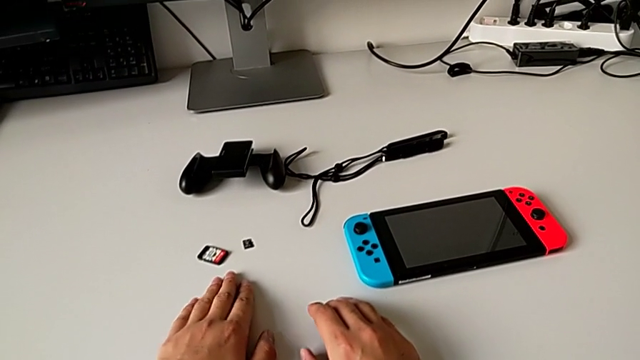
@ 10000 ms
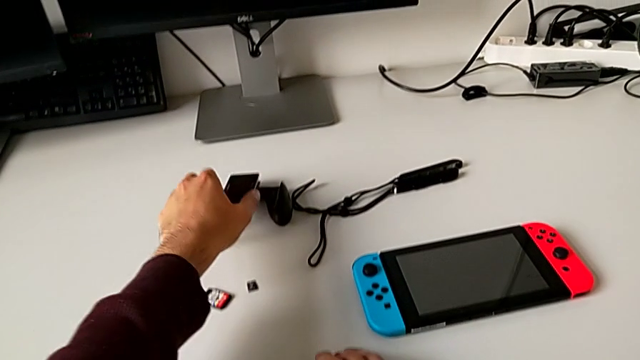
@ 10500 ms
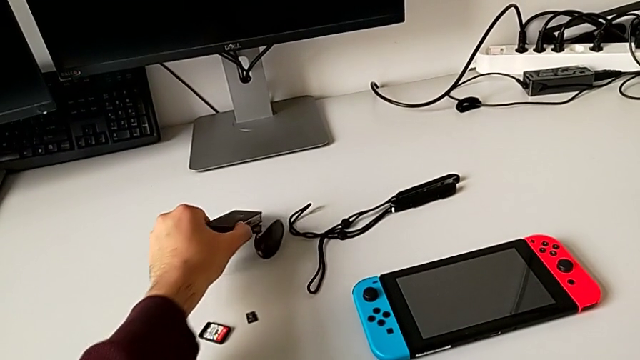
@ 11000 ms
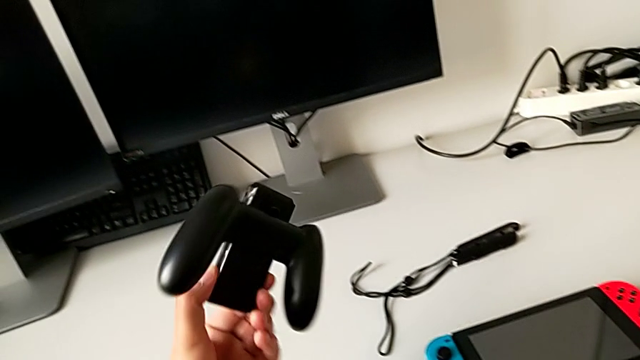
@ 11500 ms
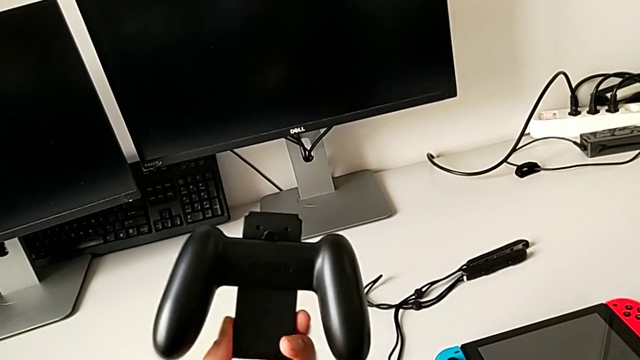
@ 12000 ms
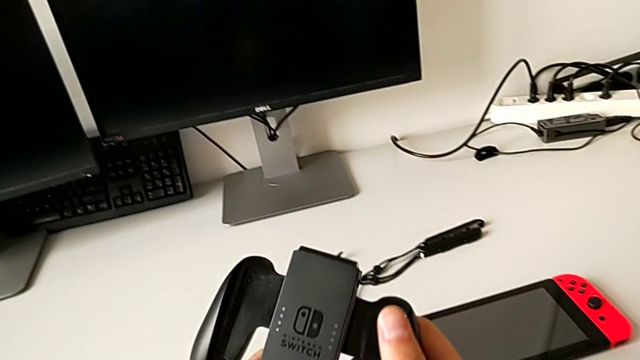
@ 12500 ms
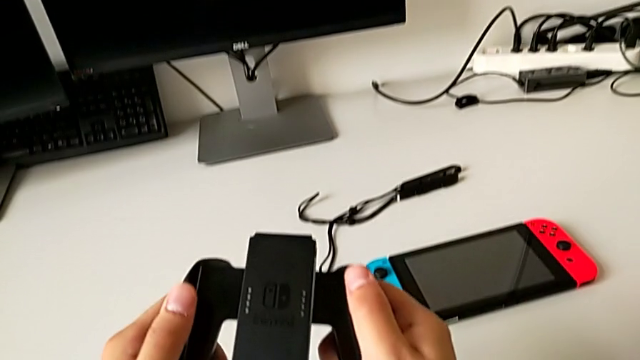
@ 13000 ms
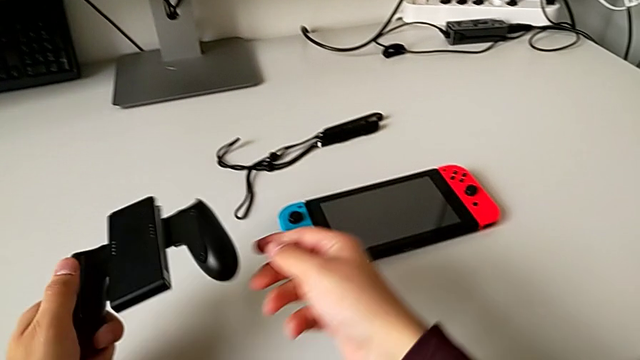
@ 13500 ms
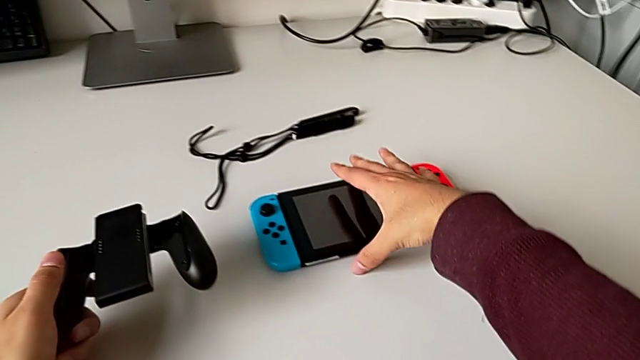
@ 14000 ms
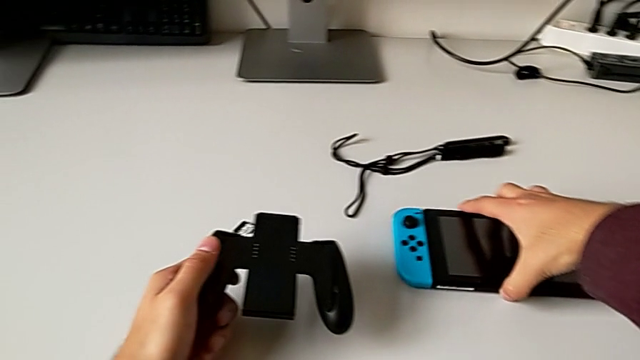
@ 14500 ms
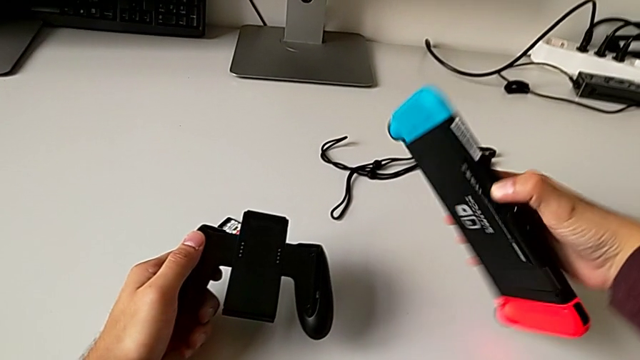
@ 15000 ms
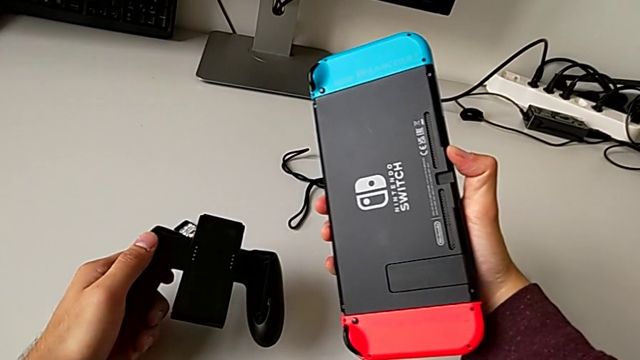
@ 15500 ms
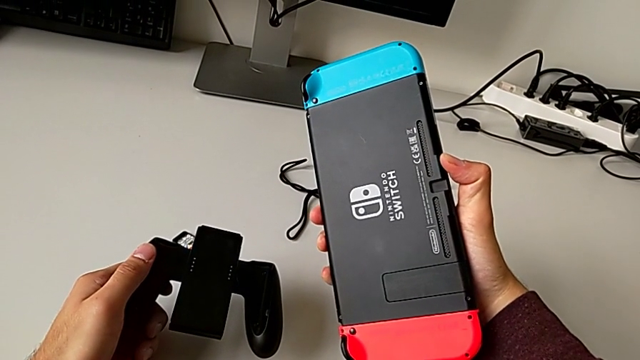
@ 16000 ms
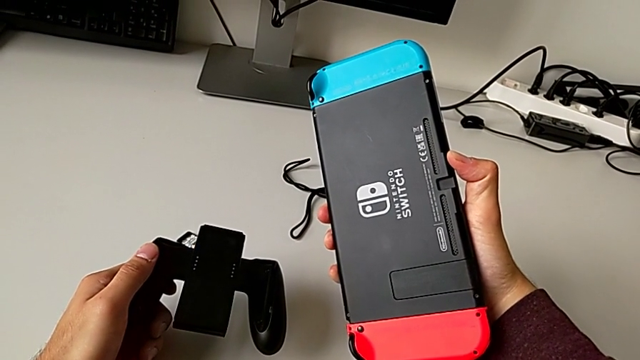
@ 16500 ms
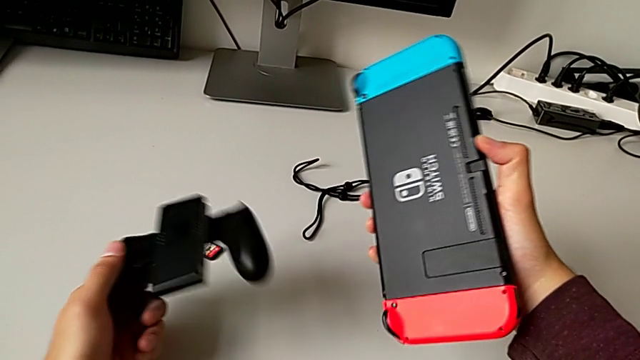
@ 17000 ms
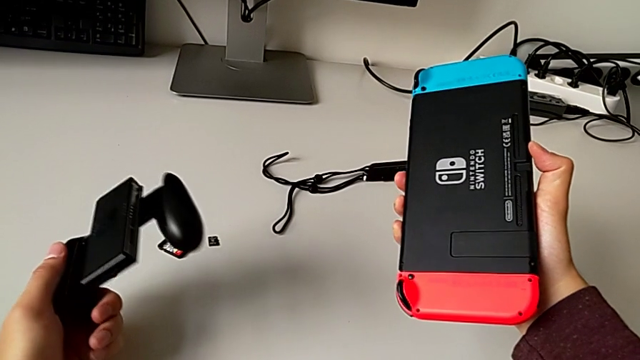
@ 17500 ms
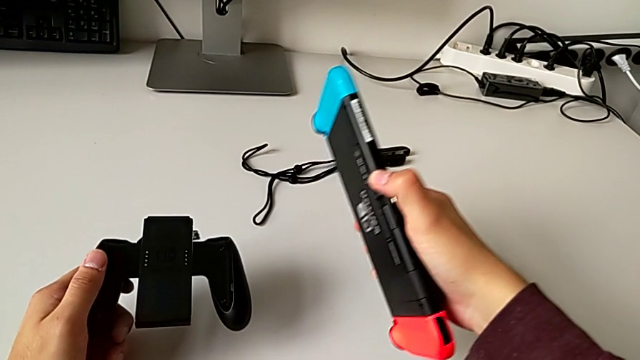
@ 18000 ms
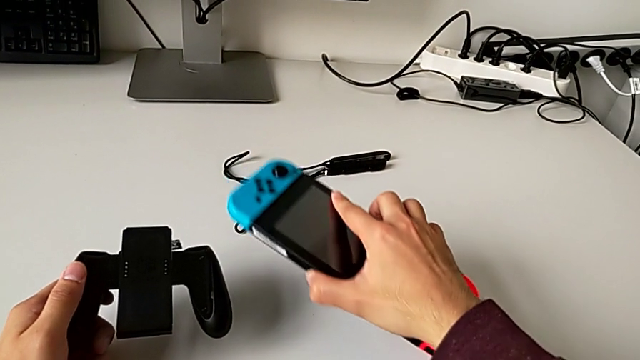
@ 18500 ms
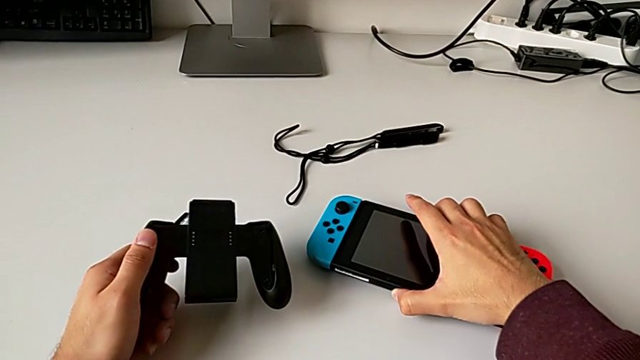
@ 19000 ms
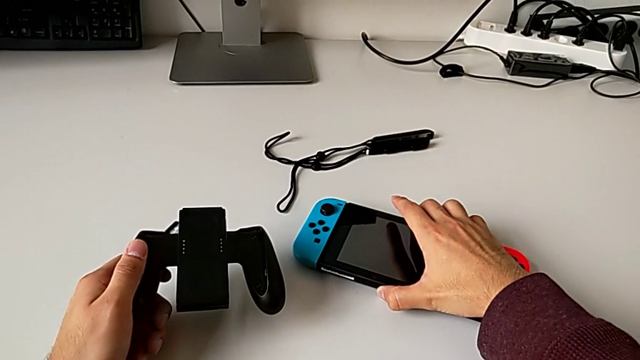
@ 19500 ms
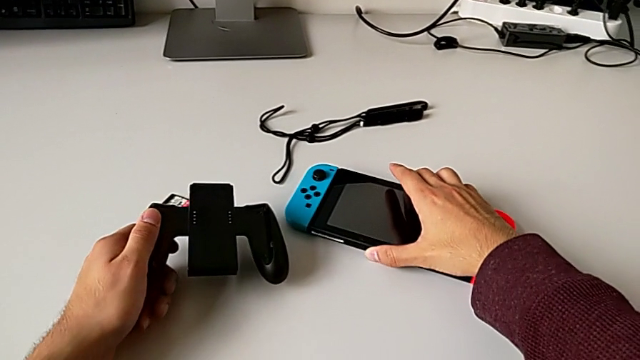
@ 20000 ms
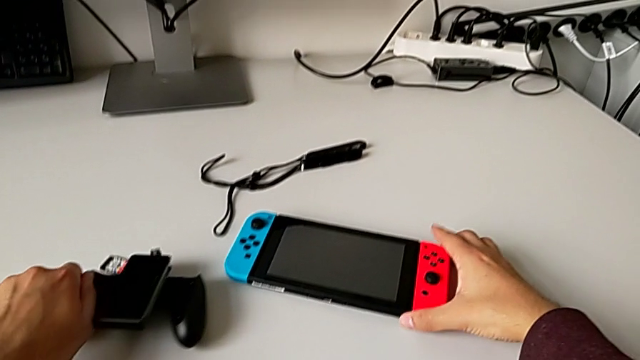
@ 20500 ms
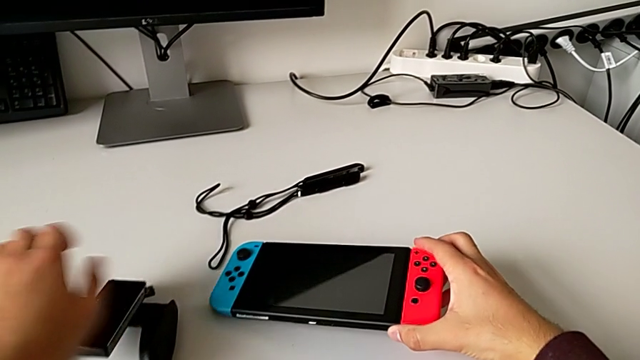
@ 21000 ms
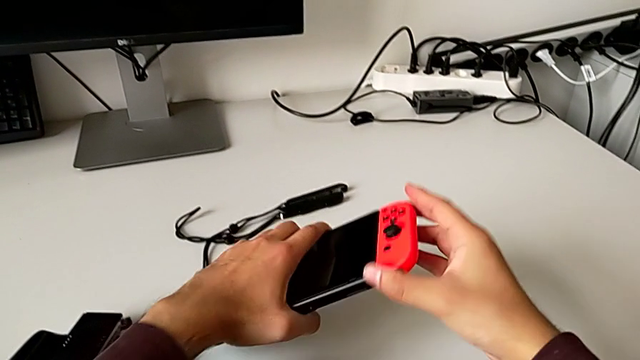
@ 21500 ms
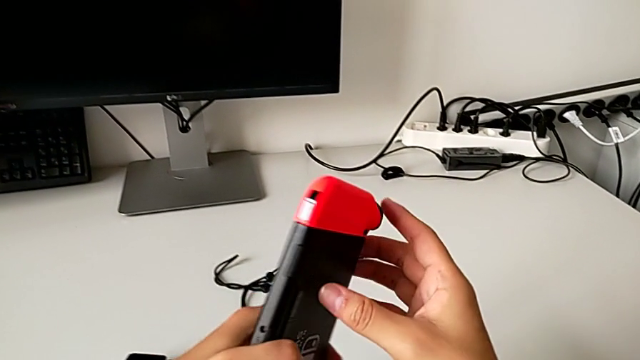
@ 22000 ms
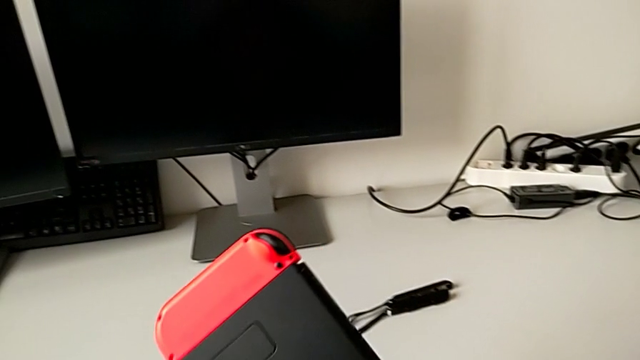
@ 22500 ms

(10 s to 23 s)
The camera wearer is assembling the blue and red Joy-Con controllers into the comfort grip. They grab the black comfort grip, rotate it, grab the rectangular Nintendo Switch, place the black comfort grip and grab the rectangular Nintendo Switch.

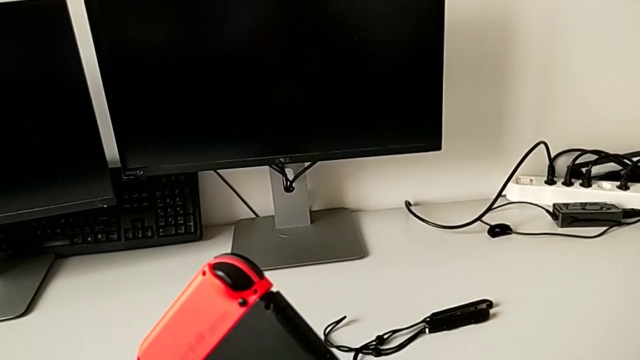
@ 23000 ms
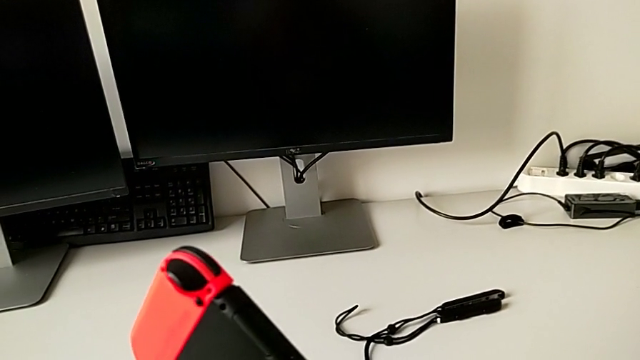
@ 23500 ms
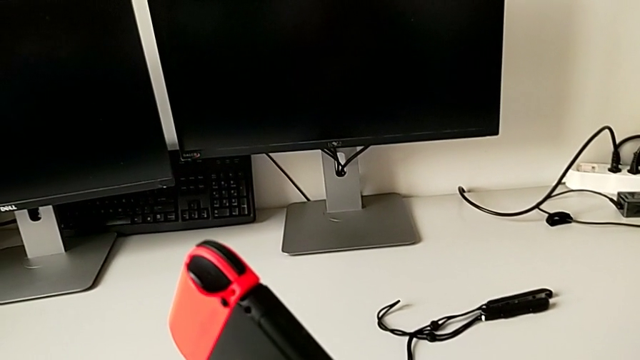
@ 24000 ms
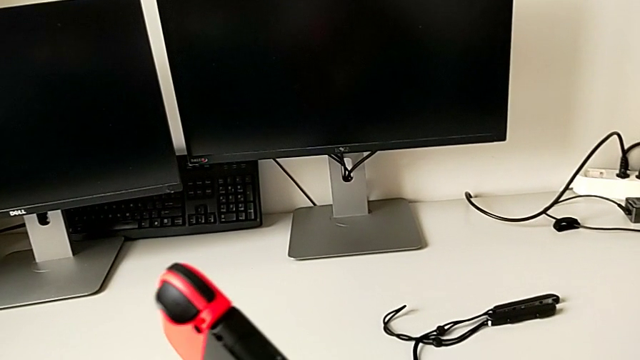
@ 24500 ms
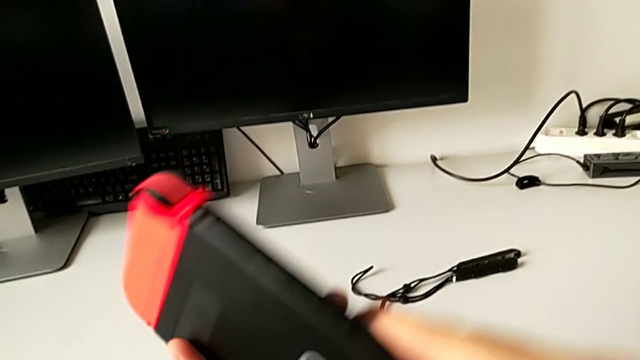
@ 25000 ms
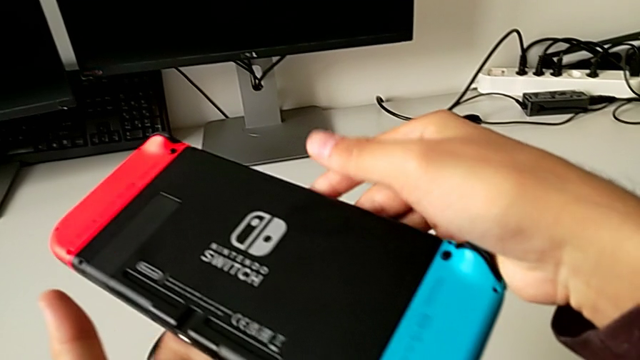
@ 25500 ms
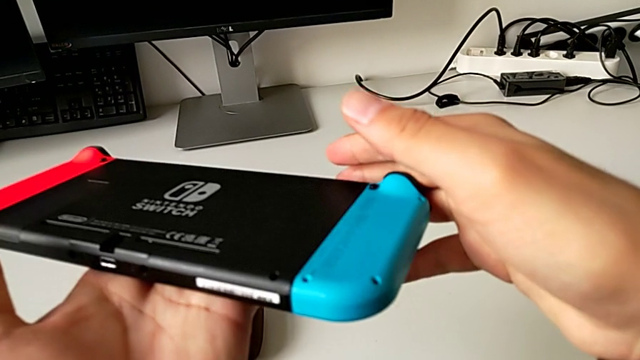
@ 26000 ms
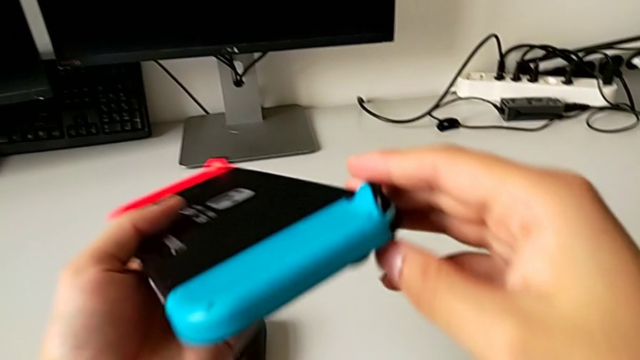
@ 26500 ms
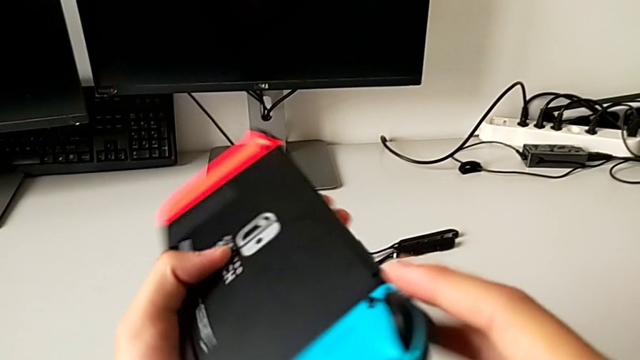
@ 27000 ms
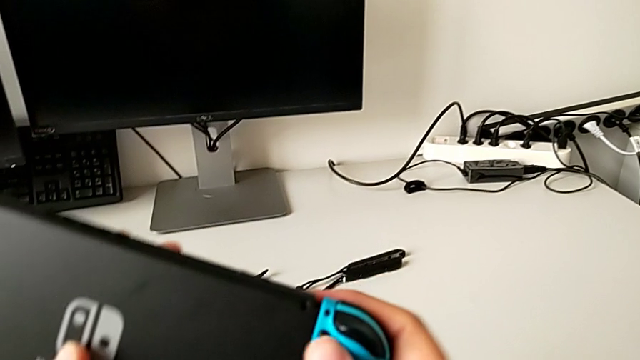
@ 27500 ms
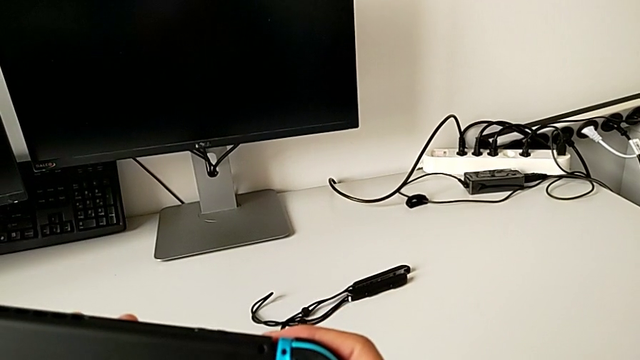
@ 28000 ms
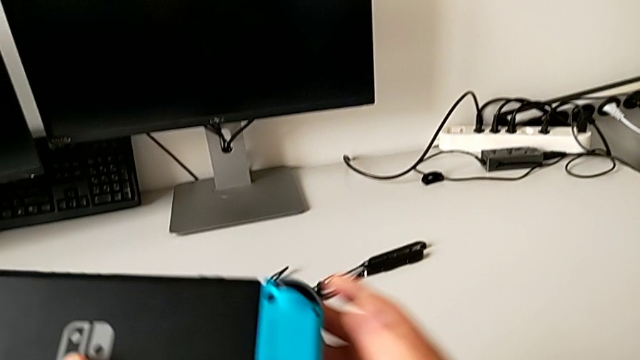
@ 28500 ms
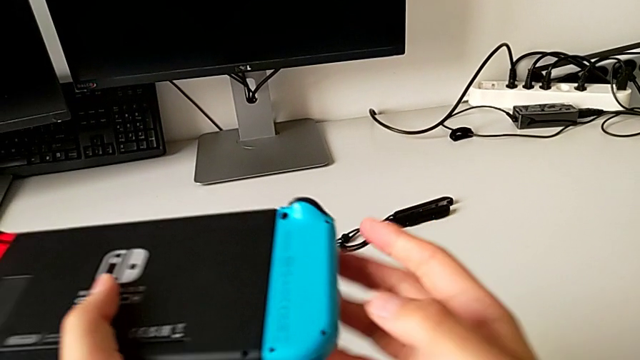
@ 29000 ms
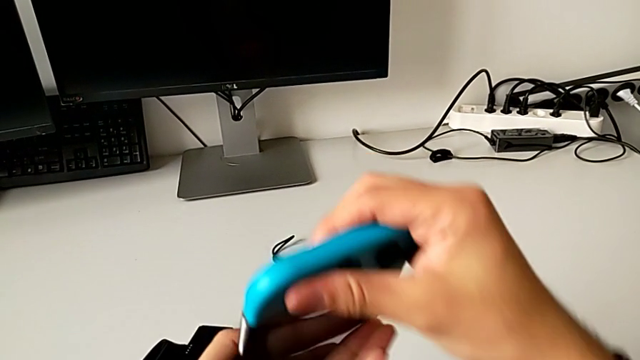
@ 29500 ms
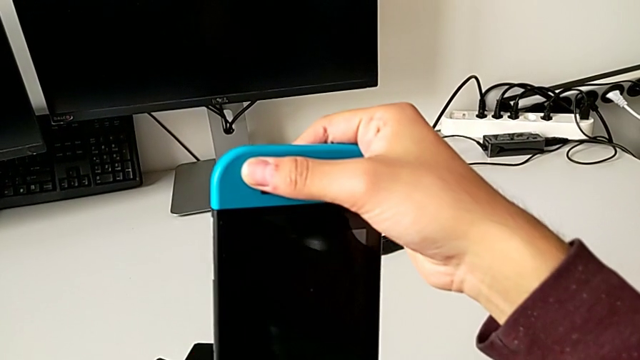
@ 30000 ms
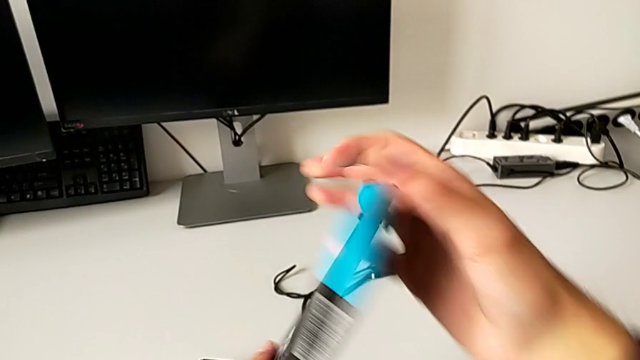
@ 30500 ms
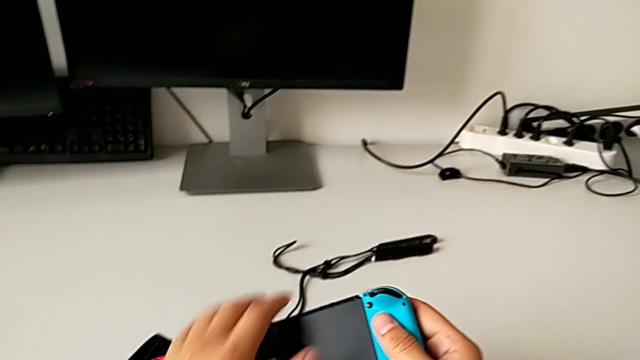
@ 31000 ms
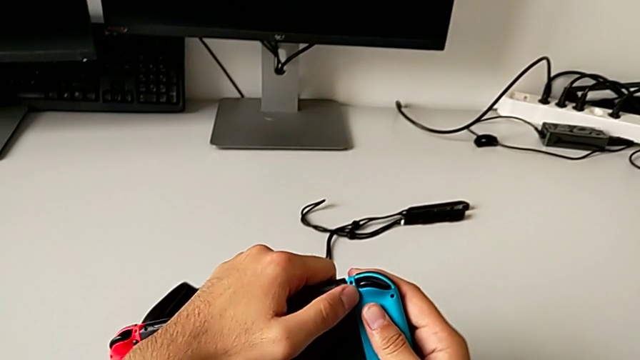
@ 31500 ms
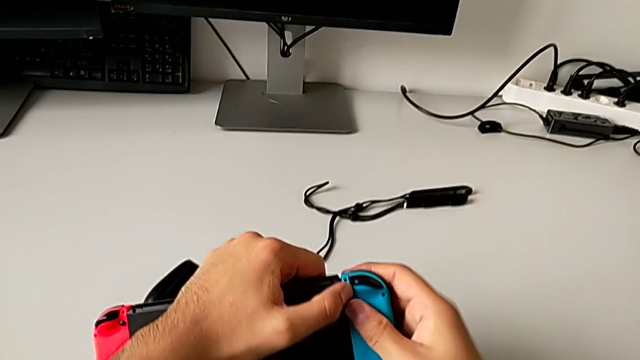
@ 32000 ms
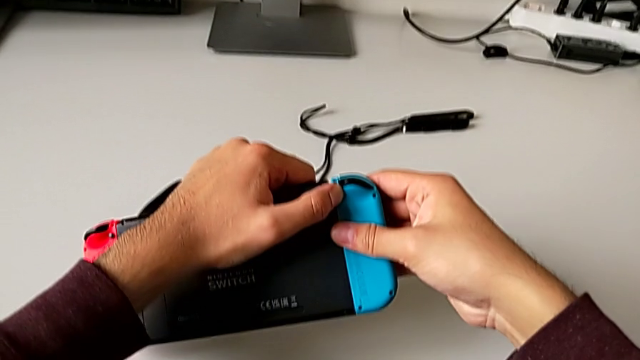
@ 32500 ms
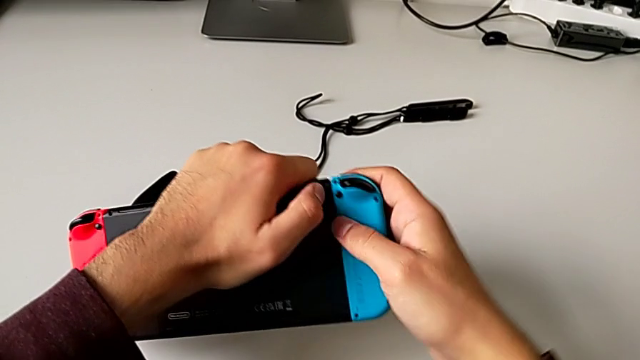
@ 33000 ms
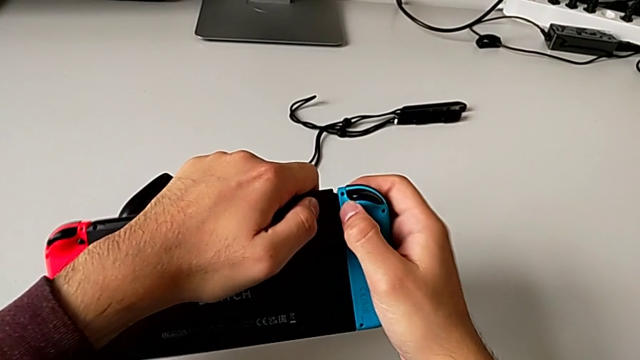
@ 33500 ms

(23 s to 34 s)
The camera wearer is assembling the blue and red Joy-Con controllers into the comfort grip. They inspect the rectangular Nintendo Switch and rotate it three times.
